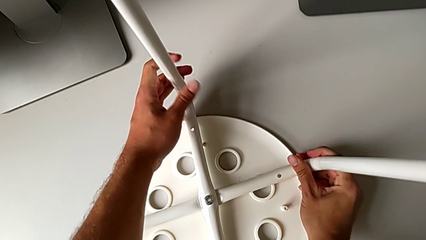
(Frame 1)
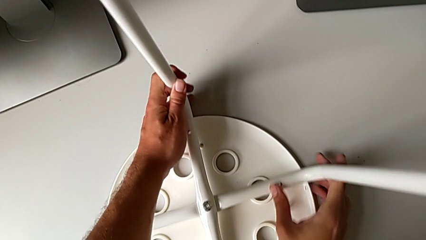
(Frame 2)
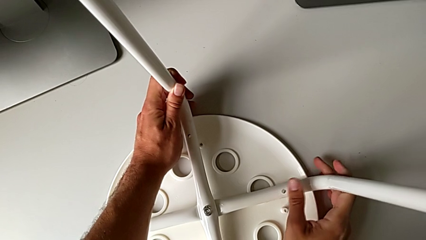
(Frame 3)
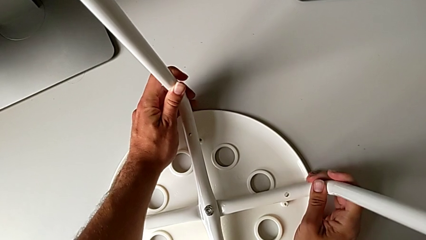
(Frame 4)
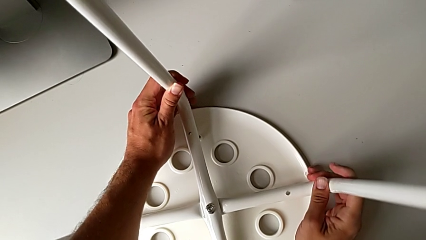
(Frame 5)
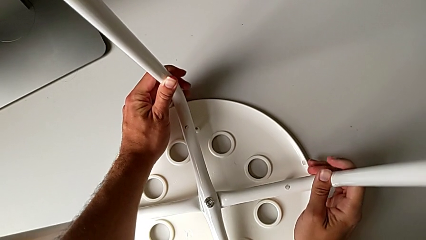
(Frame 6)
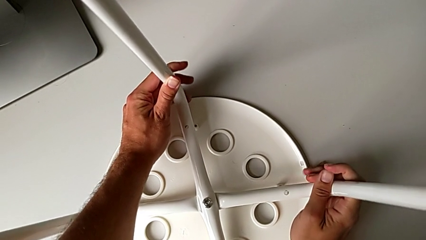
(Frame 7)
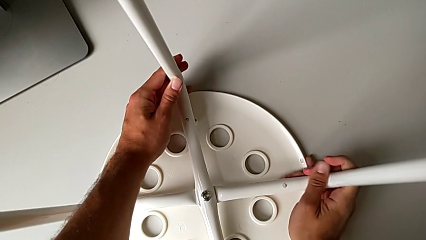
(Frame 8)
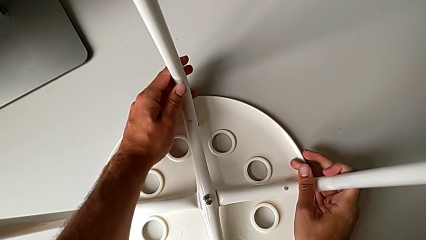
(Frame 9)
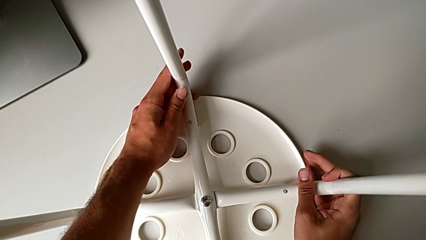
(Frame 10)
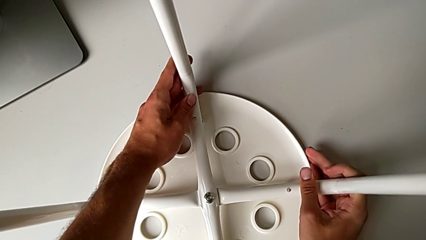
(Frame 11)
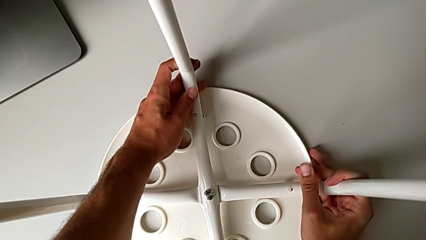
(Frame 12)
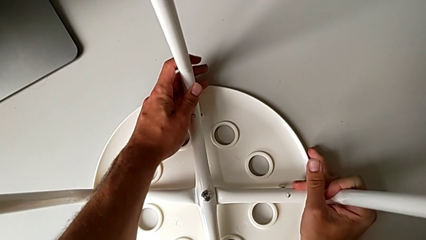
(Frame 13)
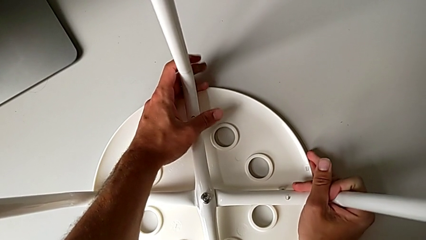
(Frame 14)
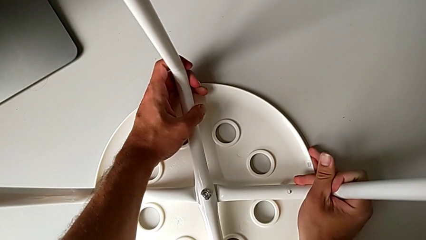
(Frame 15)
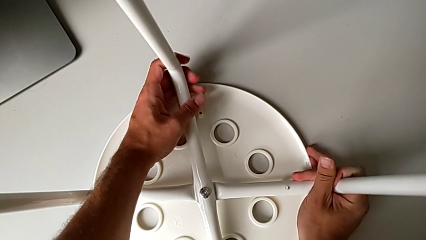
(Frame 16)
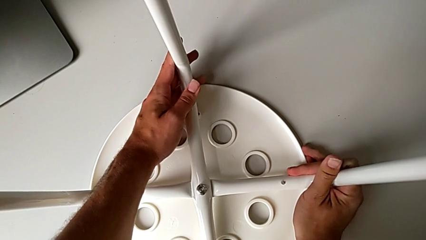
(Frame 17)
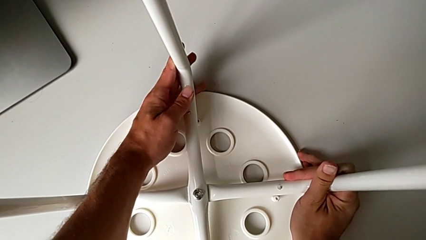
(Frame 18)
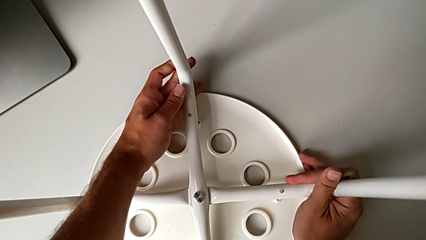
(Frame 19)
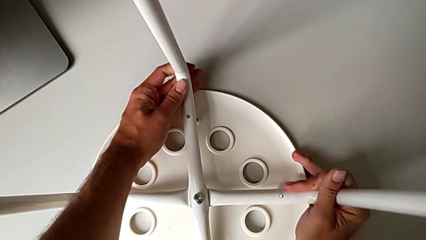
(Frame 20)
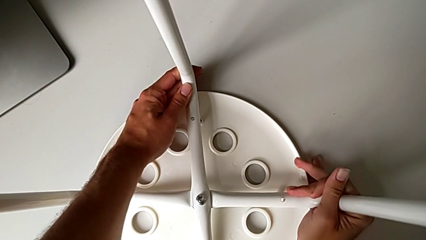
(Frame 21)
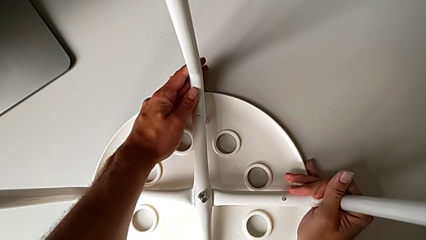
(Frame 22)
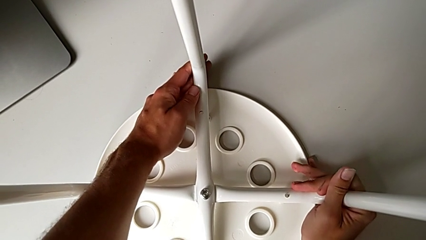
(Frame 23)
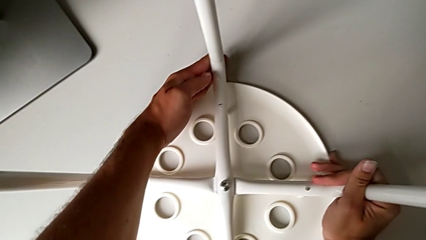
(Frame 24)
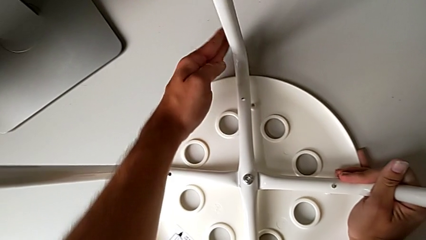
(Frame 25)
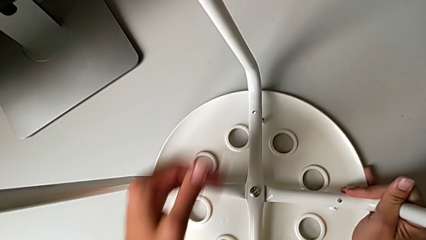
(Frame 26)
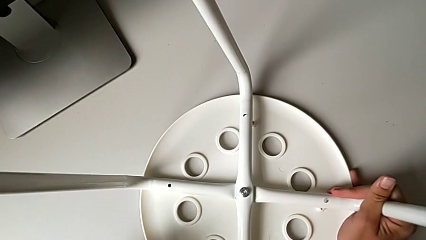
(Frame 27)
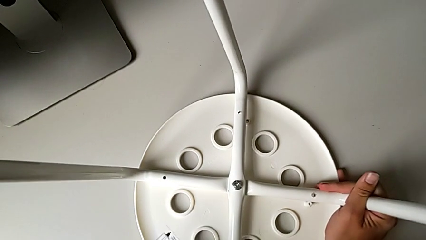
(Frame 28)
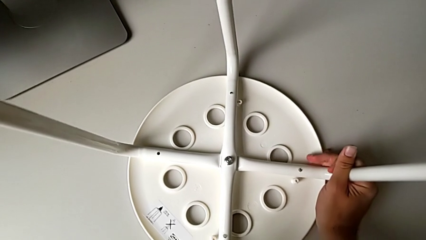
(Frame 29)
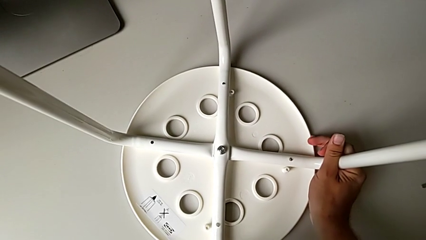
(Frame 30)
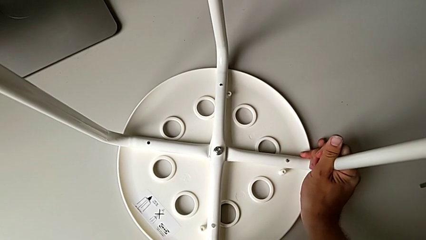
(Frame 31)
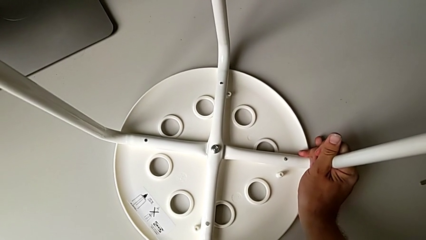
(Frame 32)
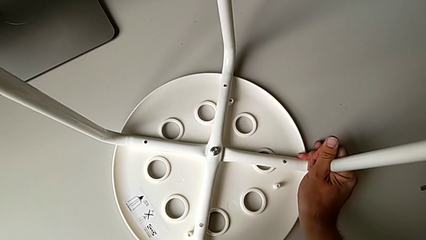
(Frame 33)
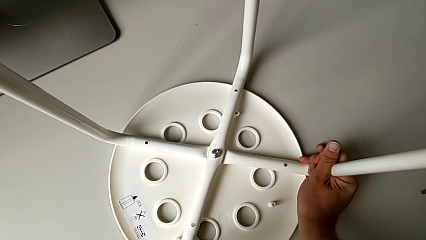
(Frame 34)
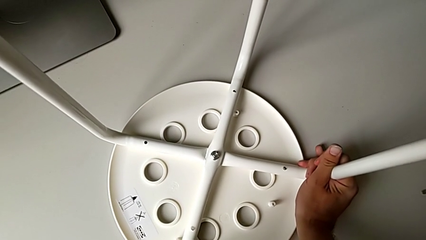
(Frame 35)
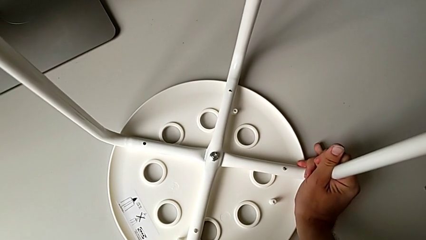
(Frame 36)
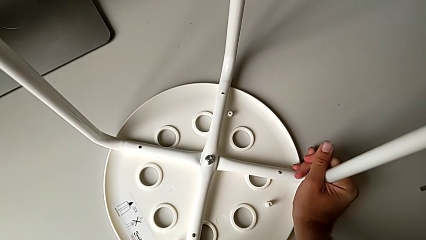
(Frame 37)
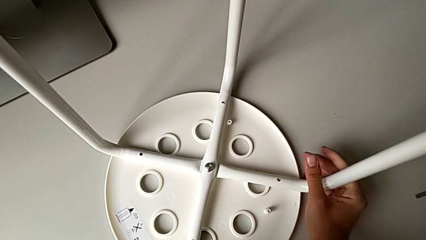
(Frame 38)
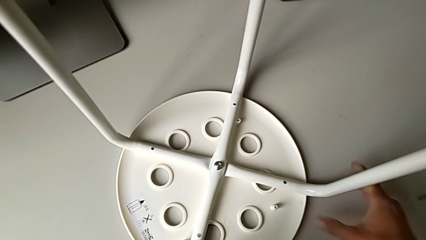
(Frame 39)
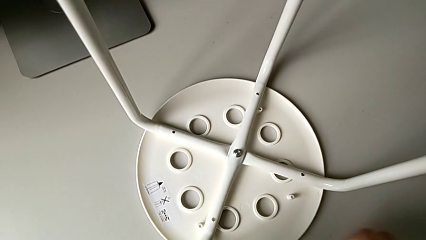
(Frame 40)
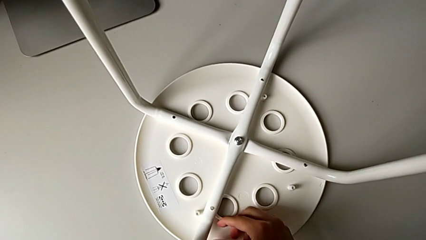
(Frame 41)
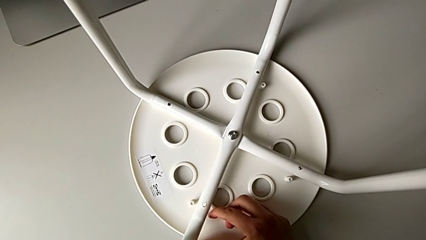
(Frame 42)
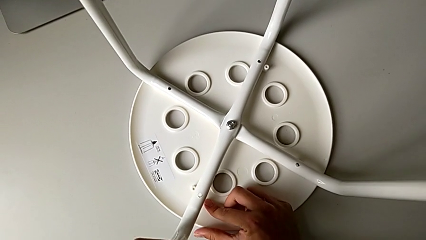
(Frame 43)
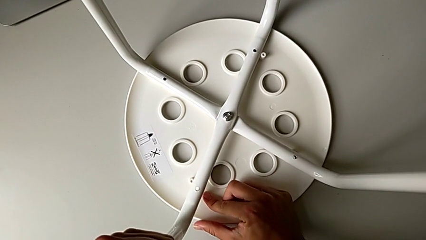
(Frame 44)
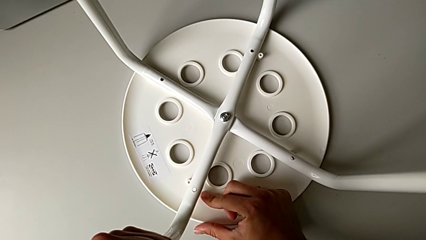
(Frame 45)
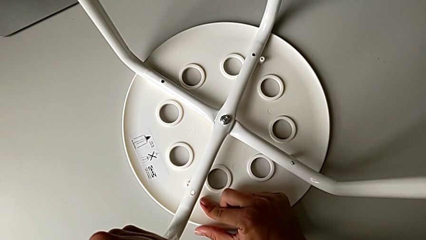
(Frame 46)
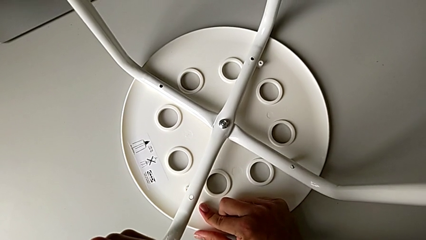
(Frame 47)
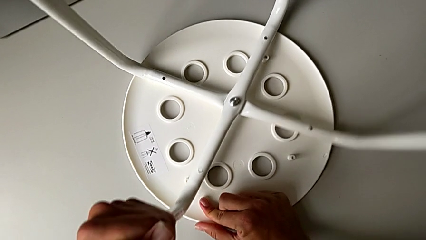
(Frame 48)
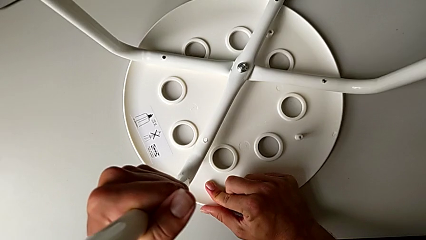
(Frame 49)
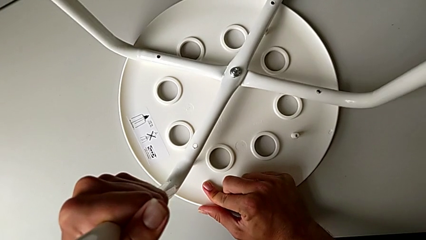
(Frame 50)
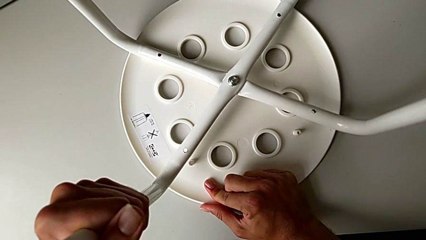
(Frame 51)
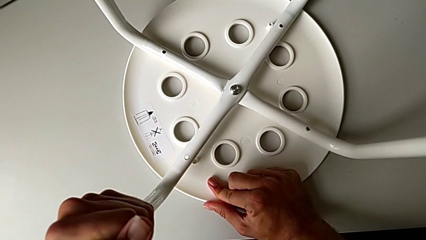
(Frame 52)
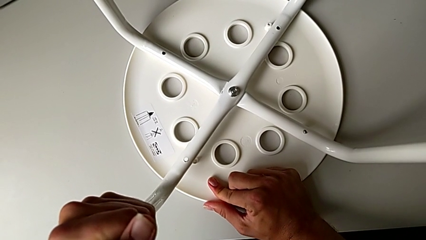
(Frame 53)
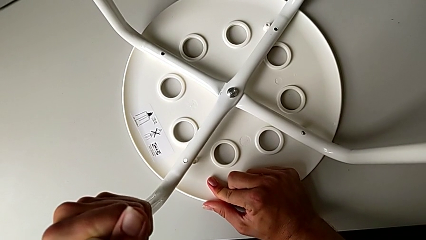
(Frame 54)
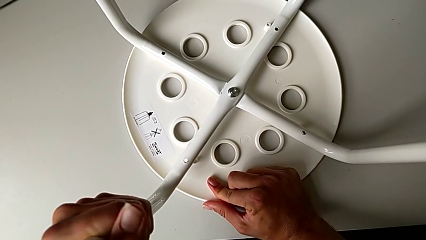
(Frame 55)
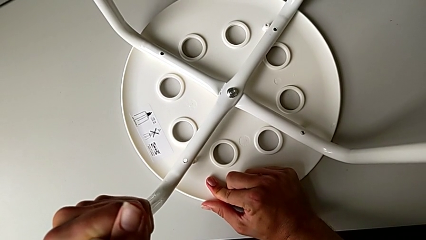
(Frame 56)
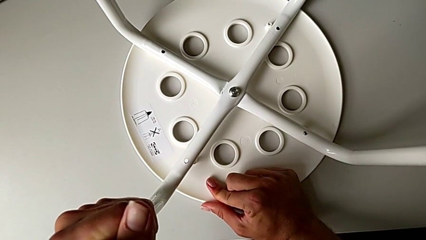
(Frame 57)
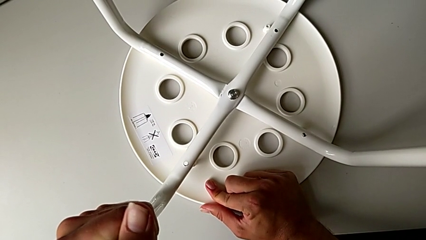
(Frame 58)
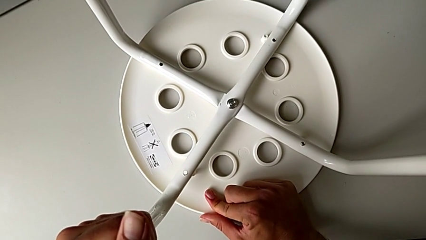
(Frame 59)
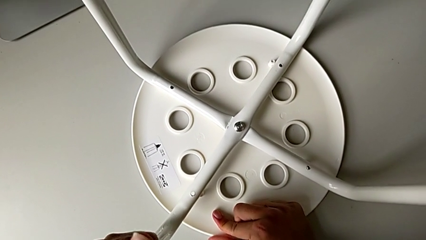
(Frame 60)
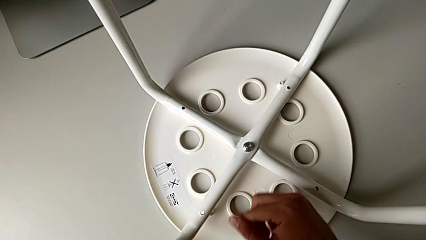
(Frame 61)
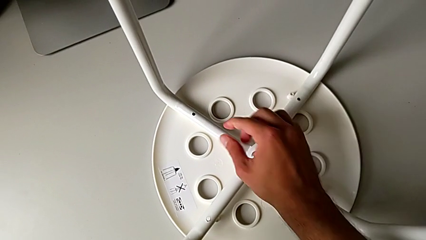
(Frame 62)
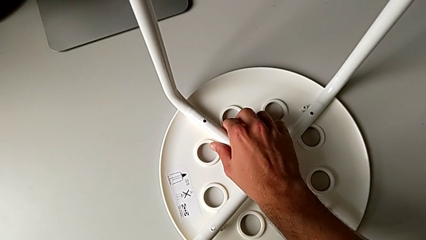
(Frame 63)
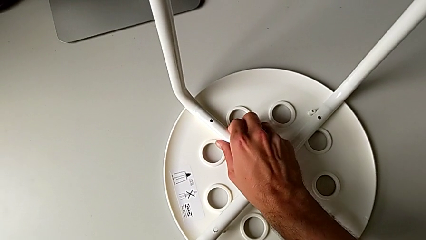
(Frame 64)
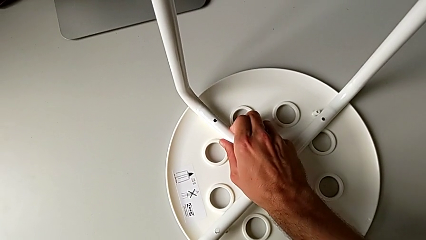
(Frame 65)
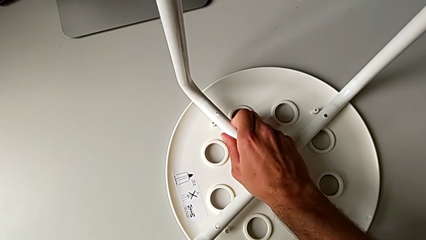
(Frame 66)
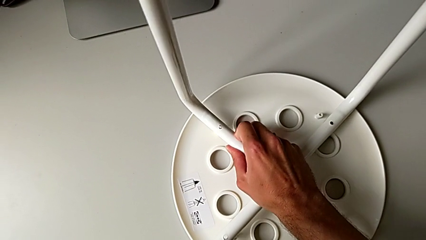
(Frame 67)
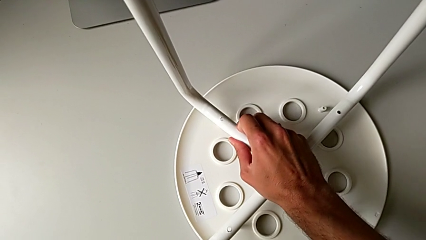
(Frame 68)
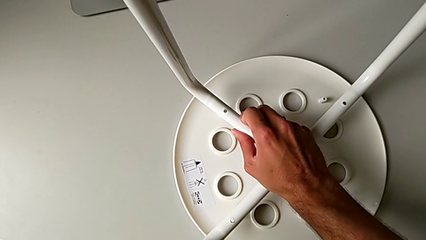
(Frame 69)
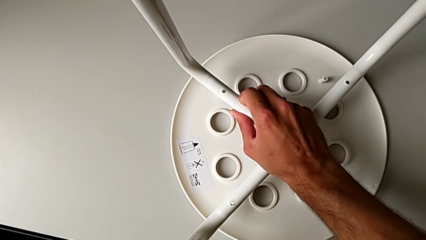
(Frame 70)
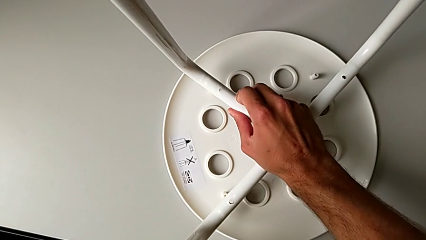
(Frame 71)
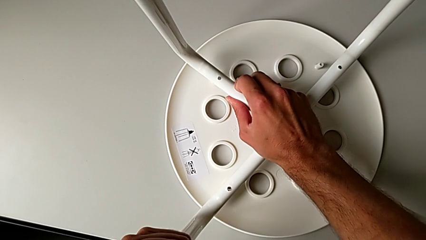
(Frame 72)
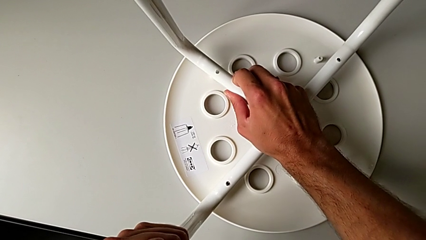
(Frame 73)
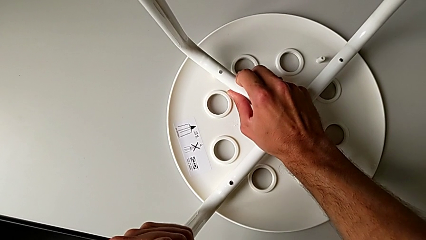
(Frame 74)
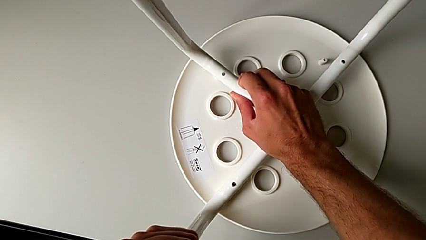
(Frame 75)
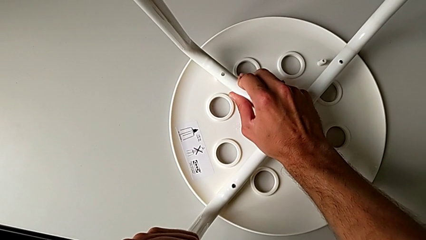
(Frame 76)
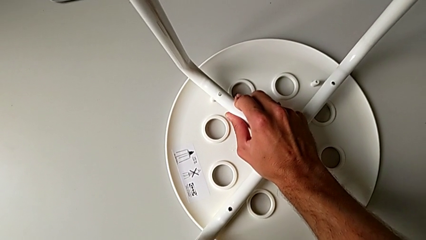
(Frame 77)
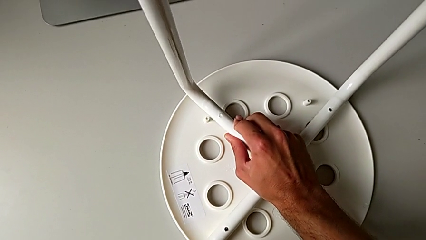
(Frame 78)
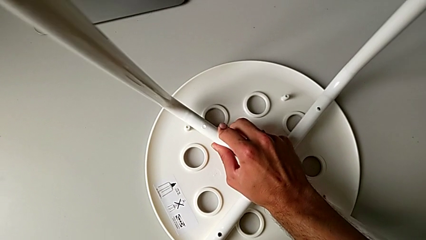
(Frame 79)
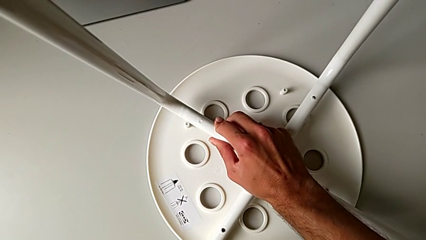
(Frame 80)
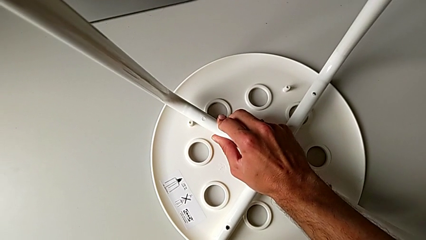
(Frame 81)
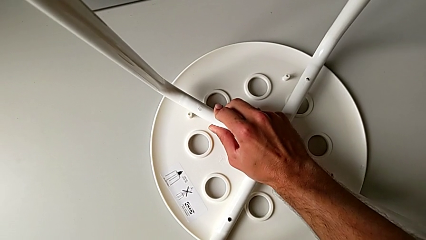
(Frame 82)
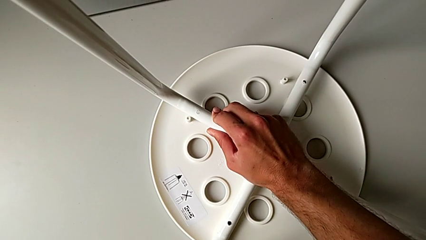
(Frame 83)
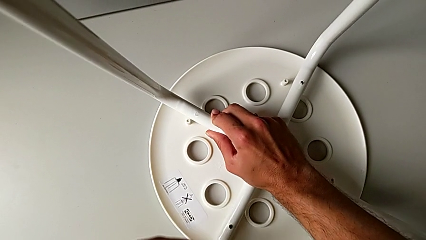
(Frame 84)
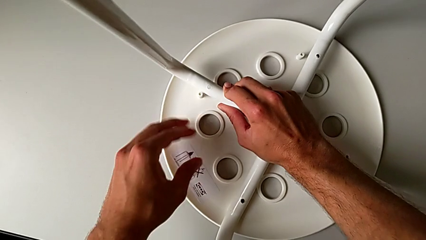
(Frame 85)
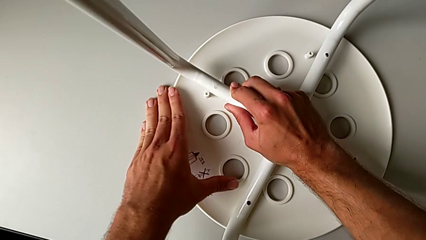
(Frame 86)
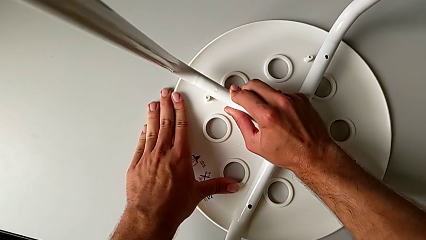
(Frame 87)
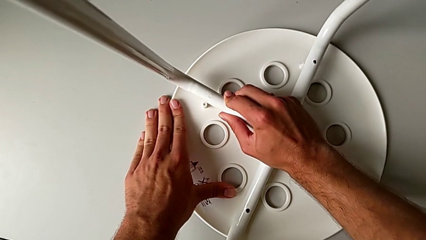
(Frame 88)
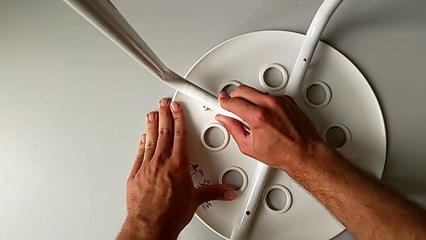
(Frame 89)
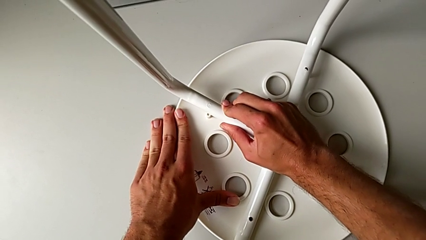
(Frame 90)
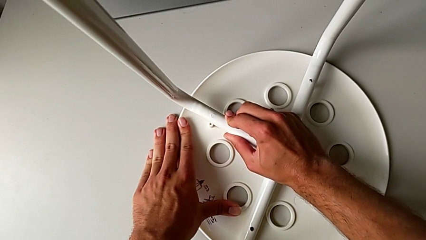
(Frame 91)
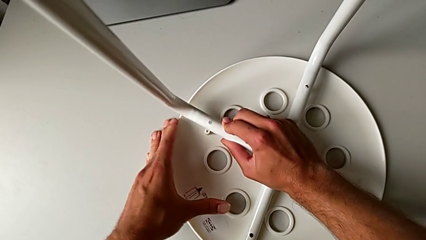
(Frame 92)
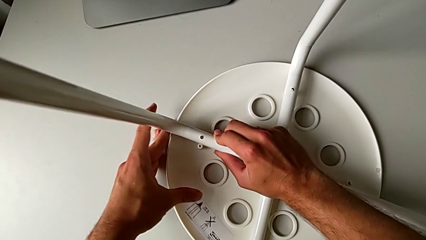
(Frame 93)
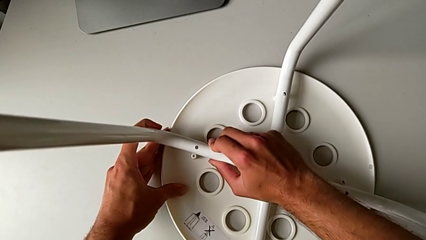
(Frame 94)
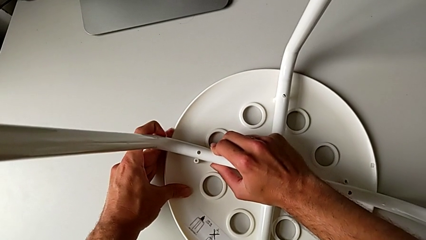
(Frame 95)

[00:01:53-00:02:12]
The camera wearer is attaching the legs to the IKEA chair. They keep aligning the leg.
